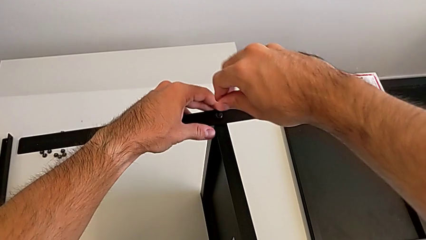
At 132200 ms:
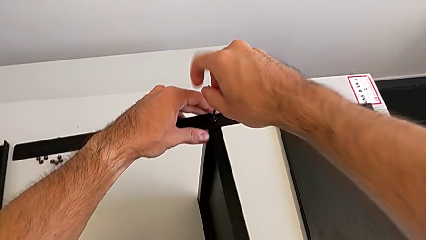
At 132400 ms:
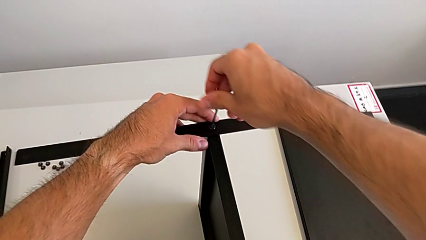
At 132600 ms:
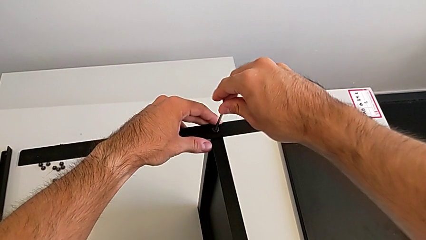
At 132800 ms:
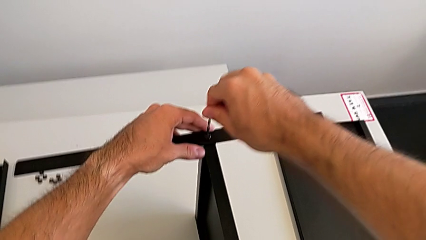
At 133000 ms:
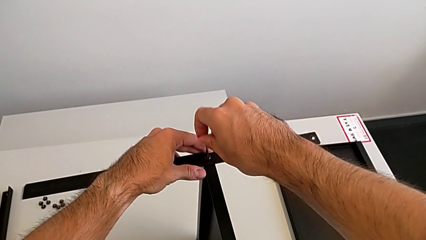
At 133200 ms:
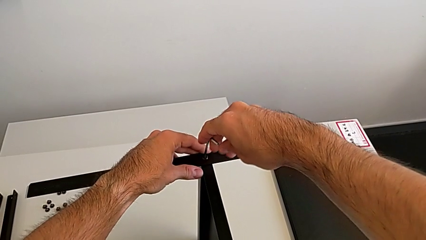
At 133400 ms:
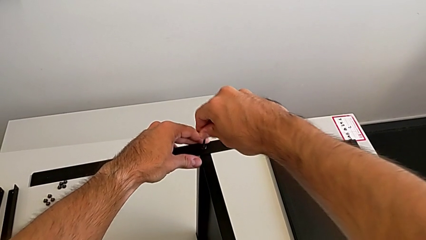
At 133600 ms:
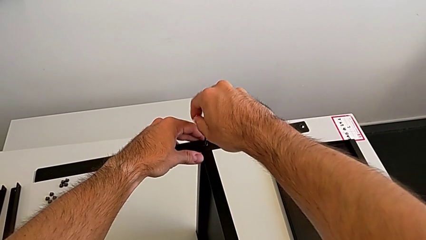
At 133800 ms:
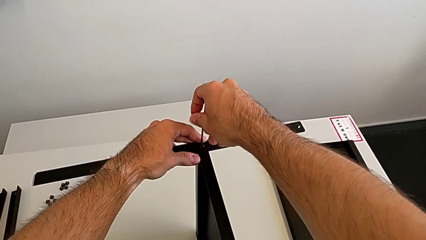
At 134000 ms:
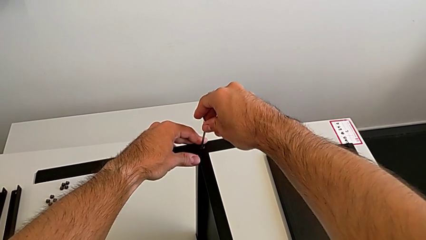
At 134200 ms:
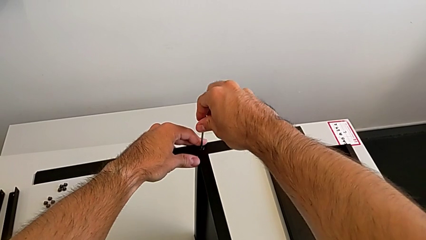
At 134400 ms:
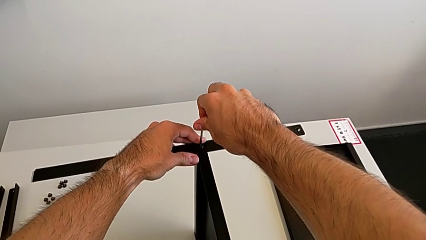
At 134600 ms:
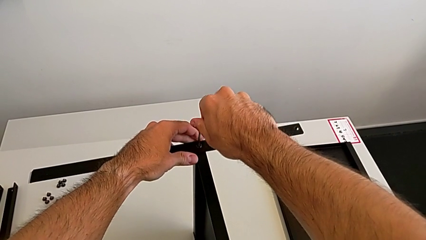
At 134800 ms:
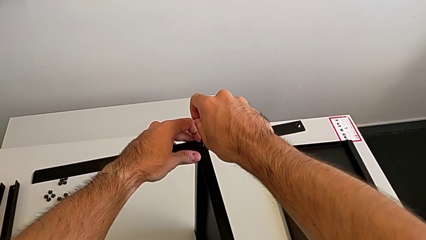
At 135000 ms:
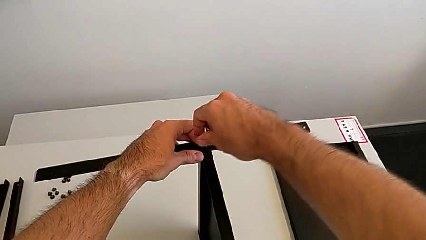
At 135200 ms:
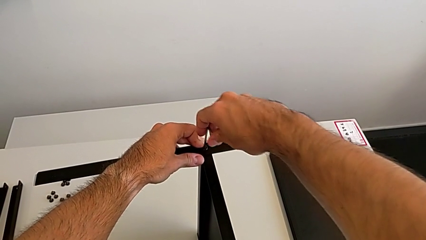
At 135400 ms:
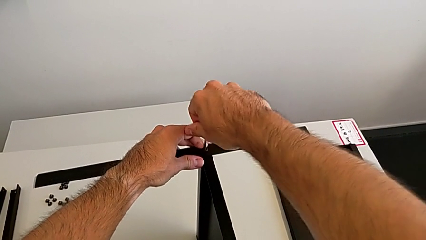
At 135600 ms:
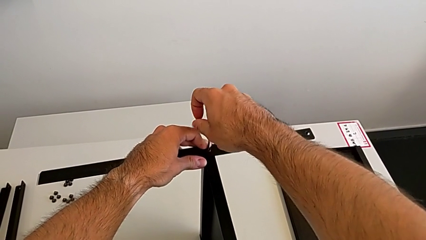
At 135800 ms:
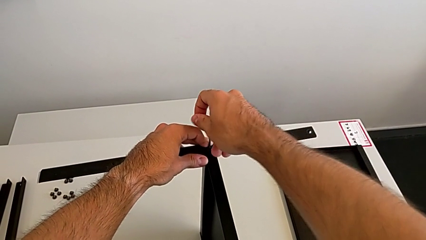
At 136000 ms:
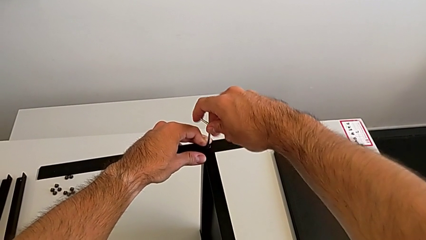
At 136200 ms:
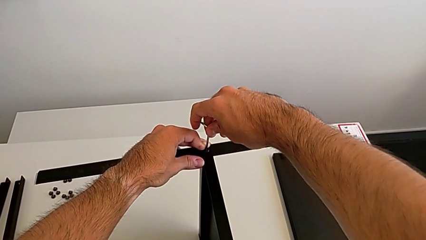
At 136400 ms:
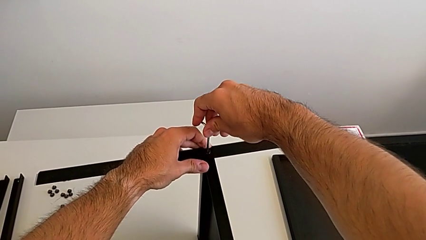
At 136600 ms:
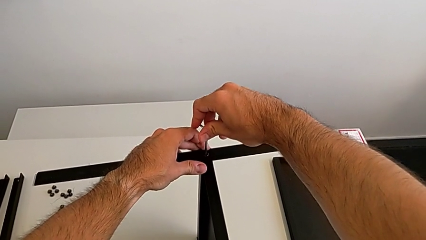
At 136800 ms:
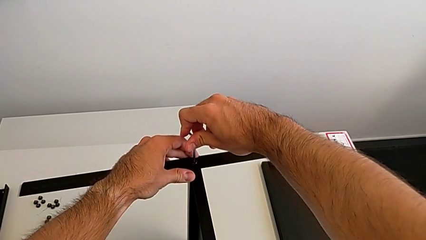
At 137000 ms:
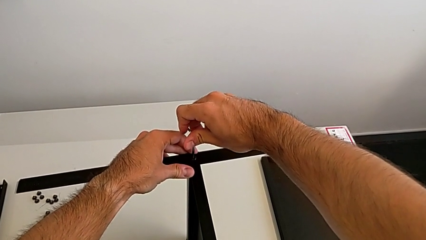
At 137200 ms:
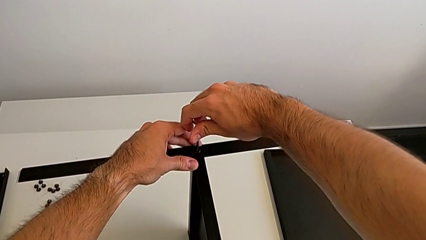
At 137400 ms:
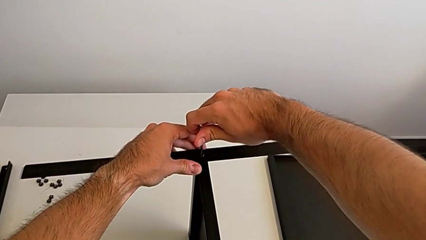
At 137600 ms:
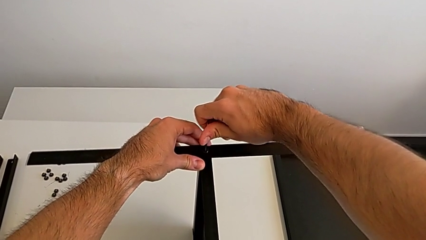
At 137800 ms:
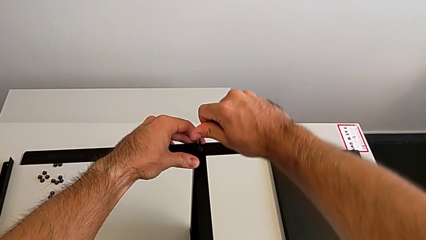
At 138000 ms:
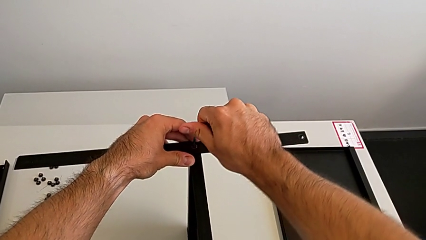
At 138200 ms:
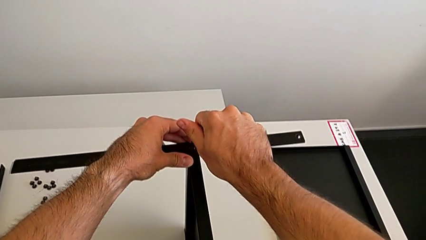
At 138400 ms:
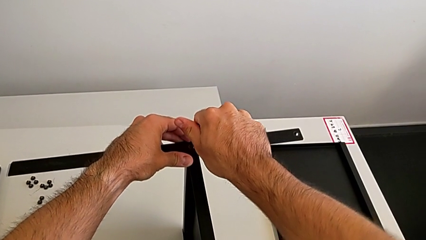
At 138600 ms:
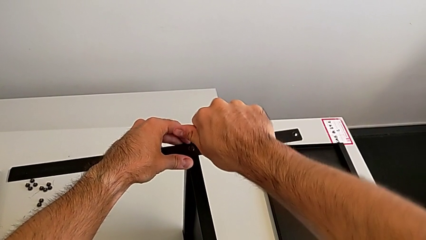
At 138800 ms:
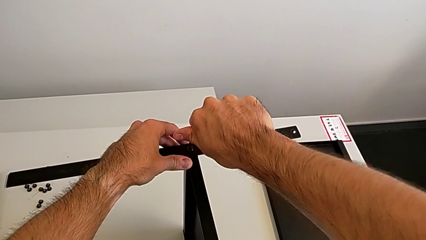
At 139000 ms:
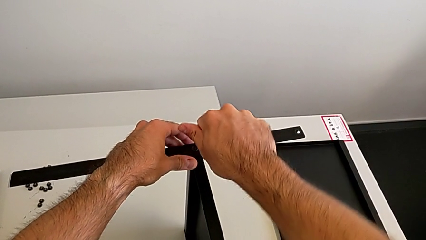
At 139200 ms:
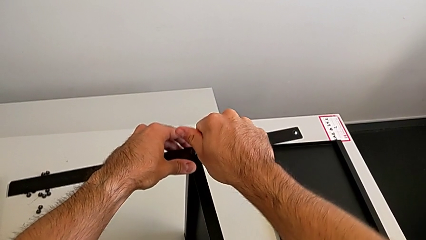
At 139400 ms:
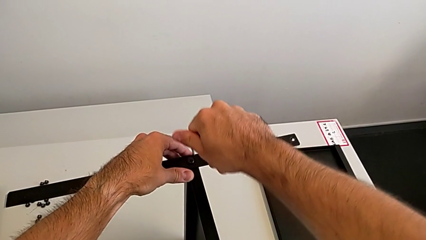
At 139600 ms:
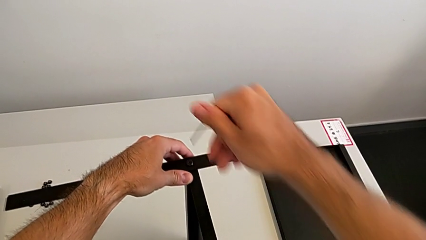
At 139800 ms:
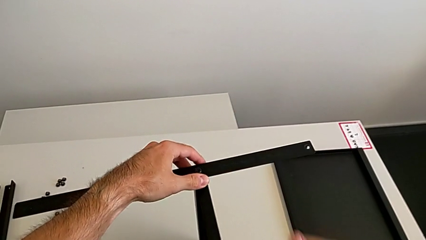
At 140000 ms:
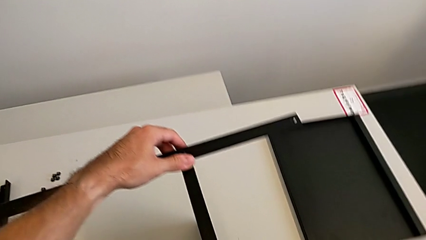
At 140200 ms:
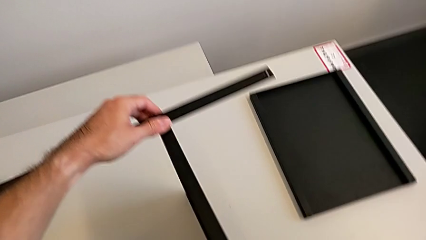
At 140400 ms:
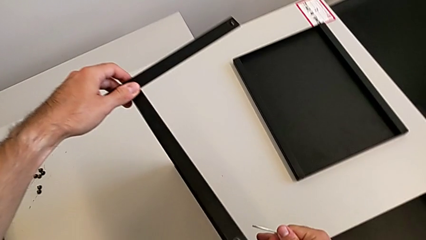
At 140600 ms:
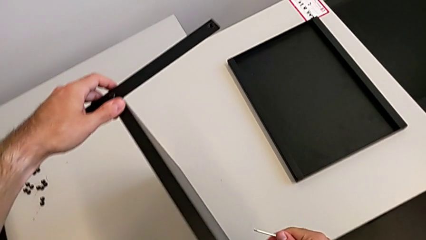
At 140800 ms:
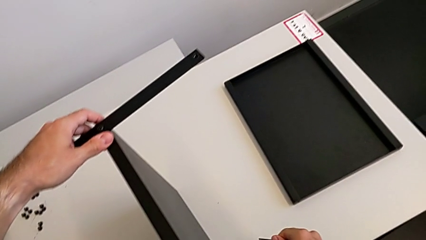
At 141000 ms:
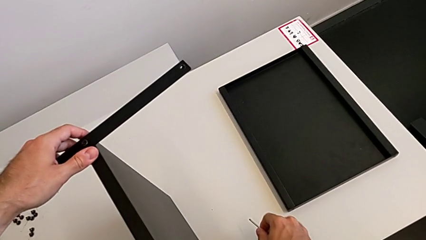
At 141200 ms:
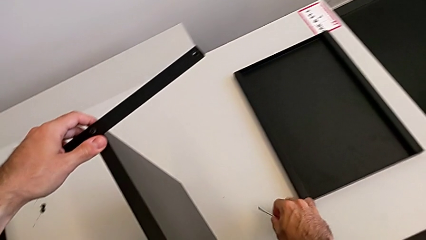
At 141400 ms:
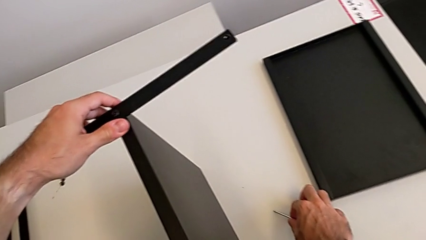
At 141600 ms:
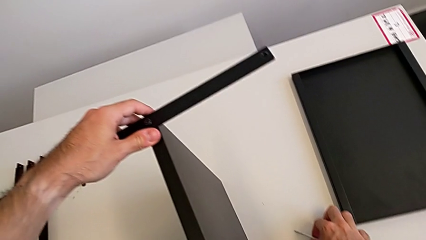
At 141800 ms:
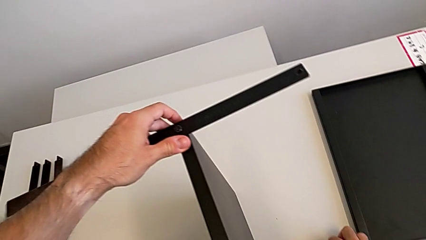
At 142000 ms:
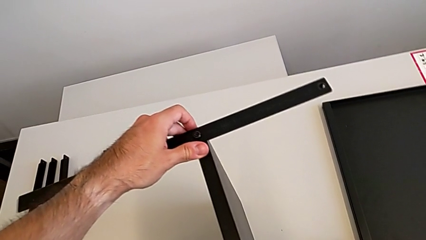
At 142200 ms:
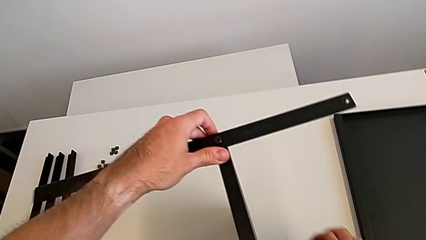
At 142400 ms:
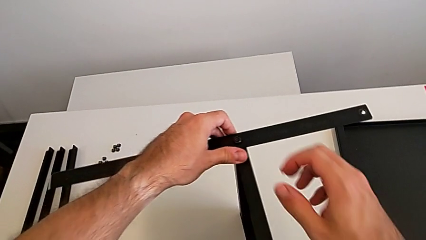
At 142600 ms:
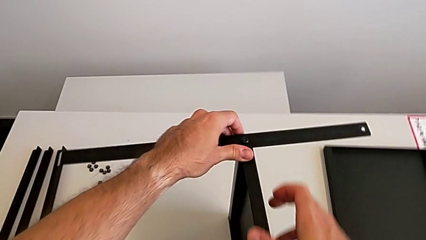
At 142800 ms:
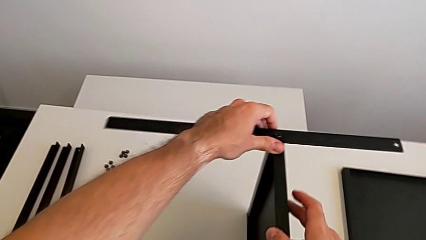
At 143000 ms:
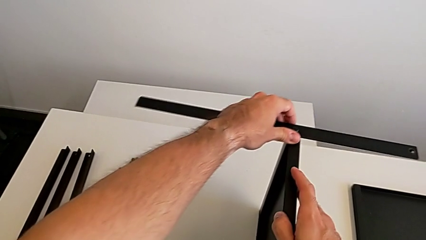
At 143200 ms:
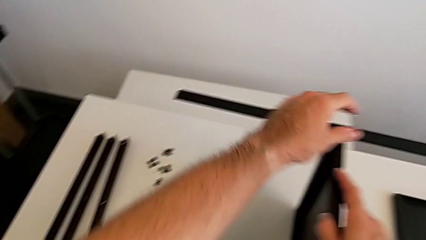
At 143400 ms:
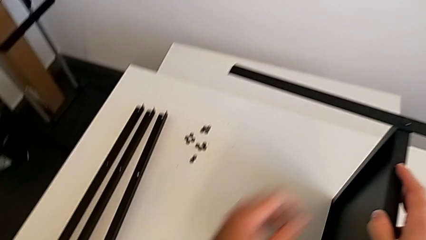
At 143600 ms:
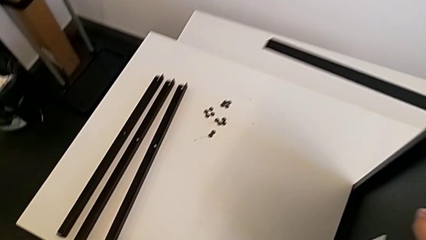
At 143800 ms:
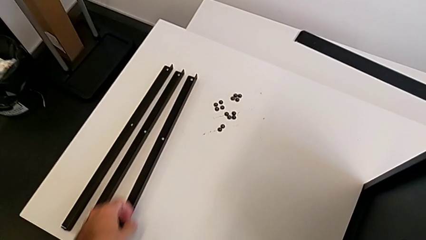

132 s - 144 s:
The camera wearer is screwing the first leg to the middle shelf of the table. They keep screwing the hex socket head, withdraw the Allen wrench, place it and slide the nightstand.

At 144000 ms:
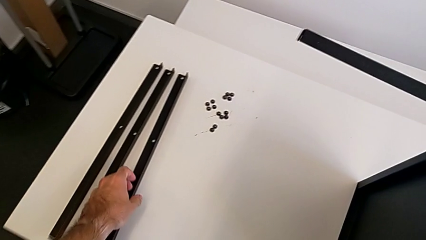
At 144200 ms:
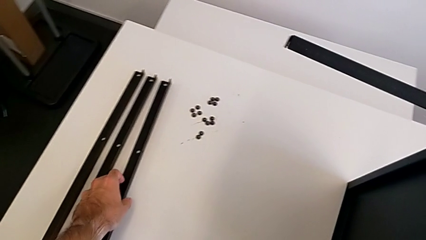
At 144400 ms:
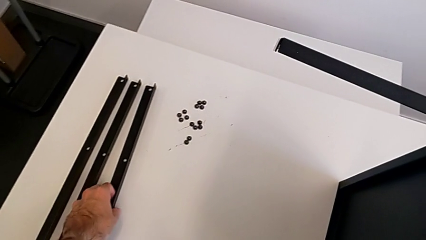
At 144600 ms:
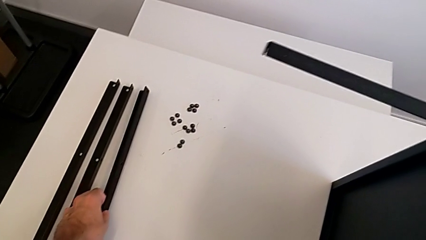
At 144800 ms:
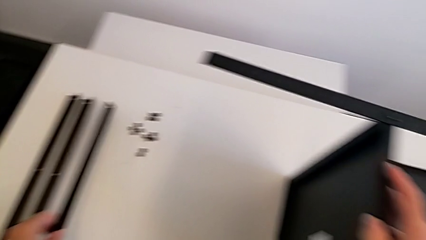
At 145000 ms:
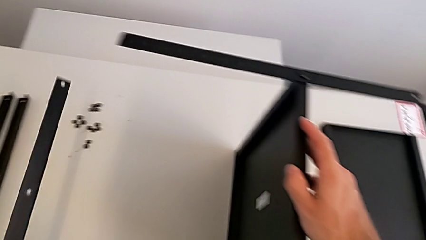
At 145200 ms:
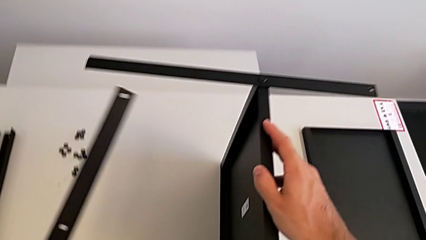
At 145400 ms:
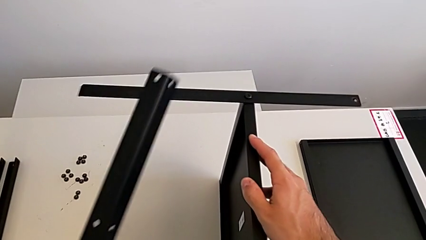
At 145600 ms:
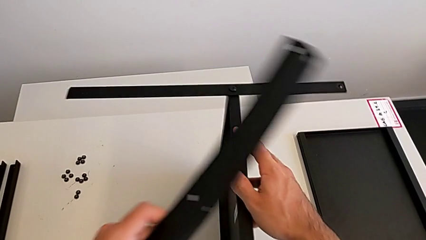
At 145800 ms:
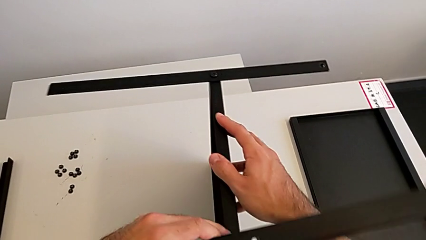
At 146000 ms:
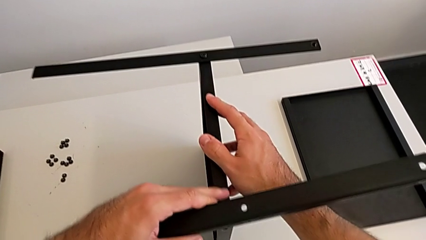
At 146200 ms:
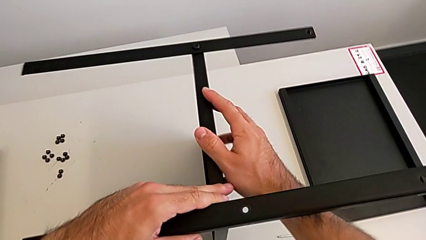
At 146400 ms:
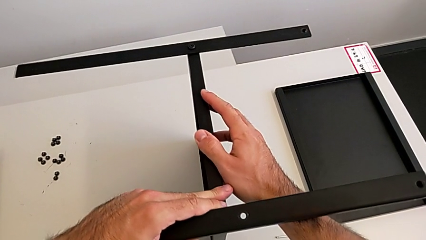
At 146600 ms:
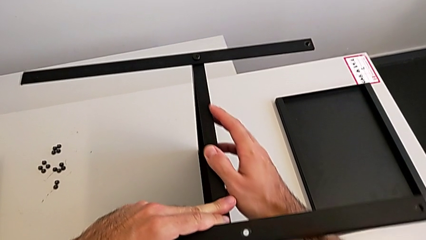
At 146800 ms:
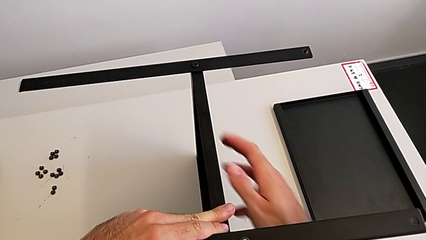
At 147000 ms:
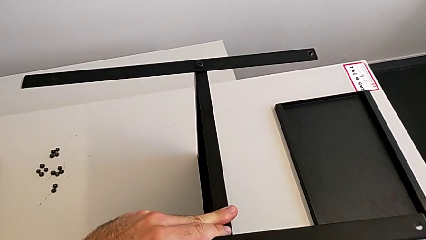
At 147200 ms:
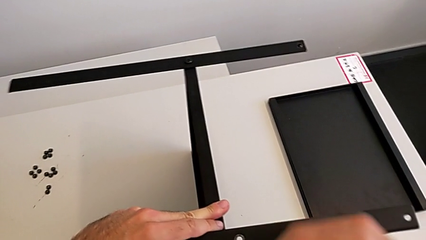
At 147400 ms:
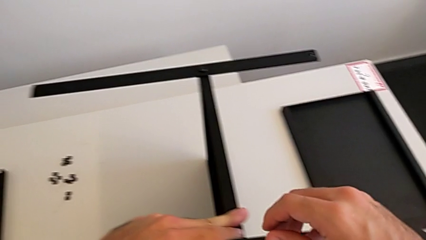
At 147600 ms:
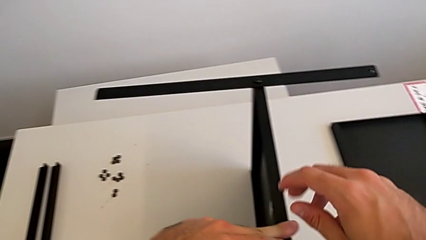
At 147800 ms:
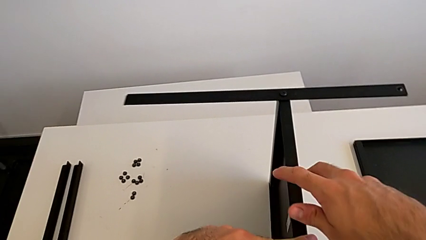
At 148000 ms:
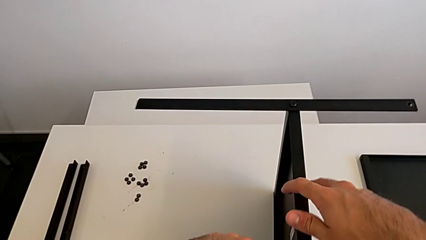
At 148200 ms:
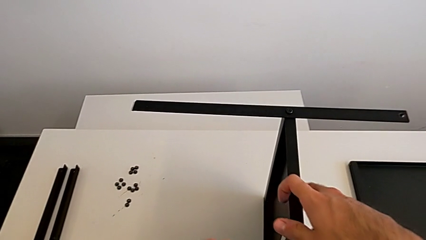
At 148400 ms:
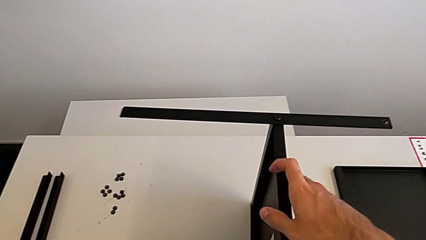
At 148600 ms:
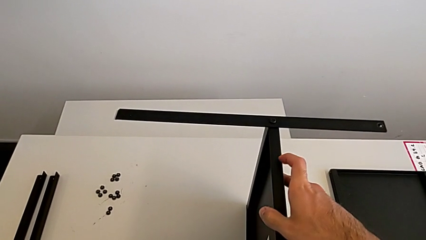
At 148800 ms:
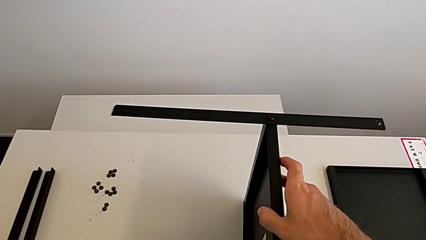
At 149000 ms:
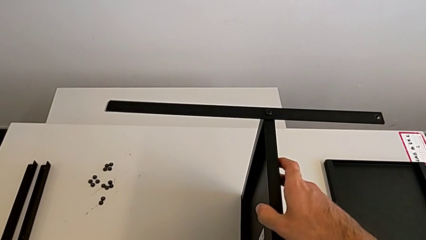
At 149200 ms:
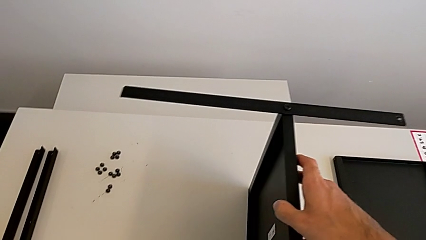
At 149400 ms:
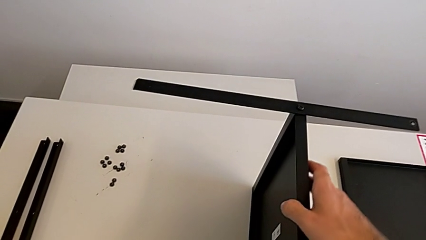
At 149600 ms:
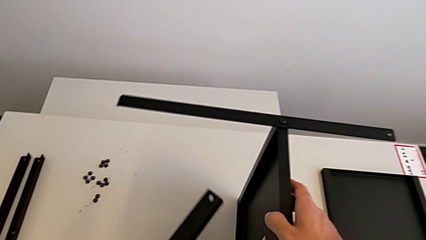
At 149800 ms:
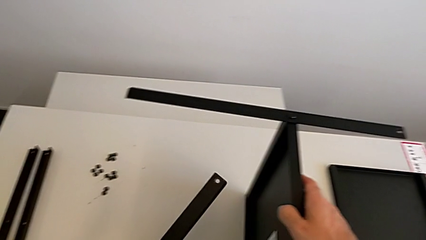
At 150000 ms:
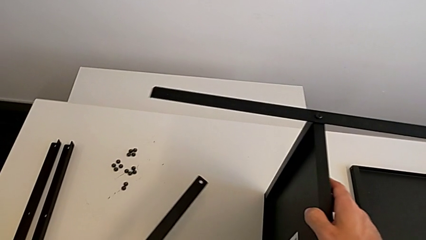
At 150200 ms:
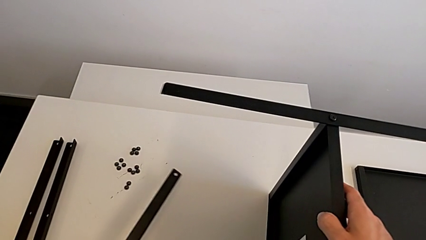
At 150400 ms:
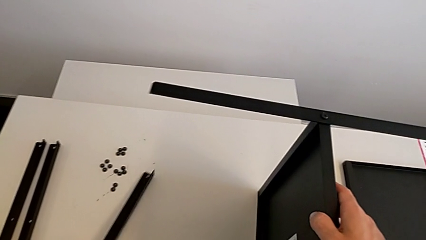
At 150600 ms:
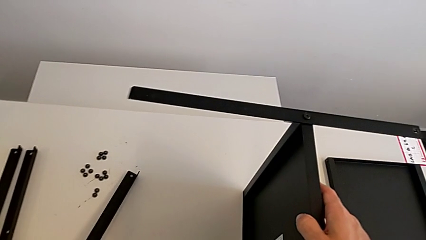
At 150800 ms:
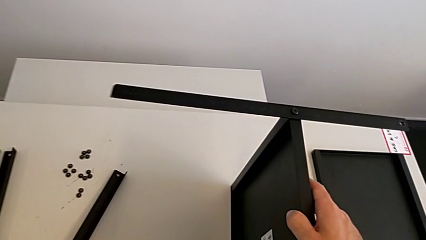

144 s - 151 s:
The camera wearer is screwing the second leg to the middle shelf of the table. They grab the leg, wrongly align it and begin to place it.
